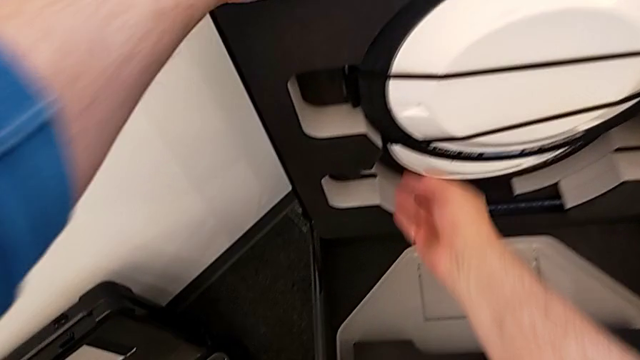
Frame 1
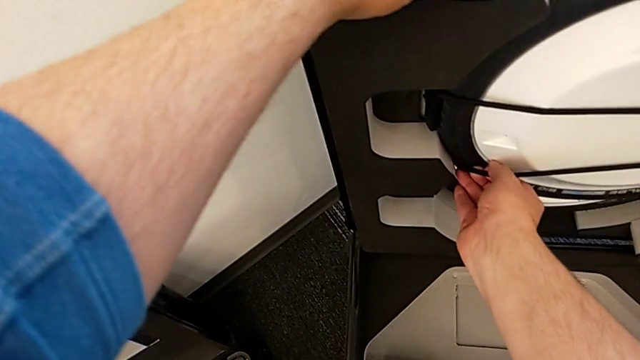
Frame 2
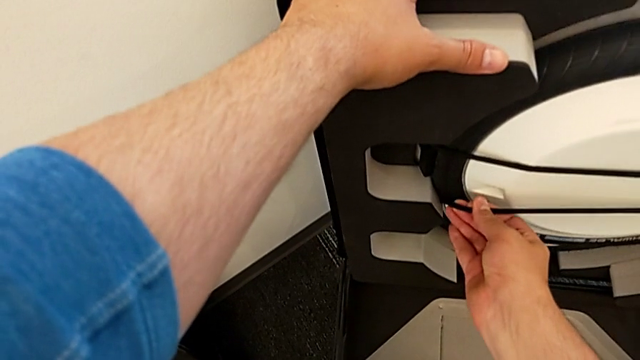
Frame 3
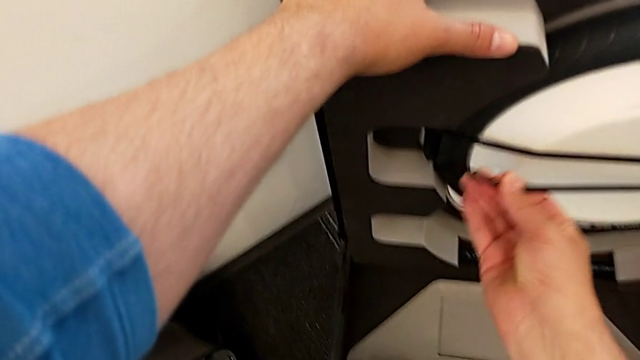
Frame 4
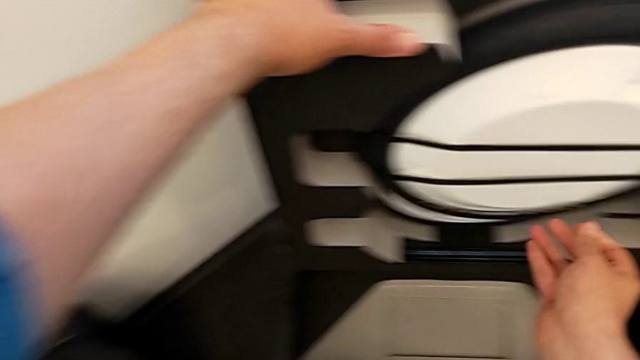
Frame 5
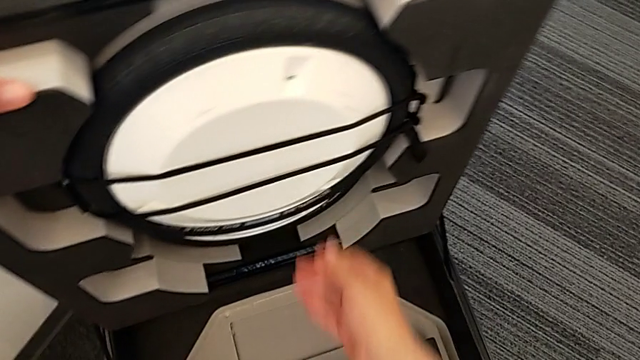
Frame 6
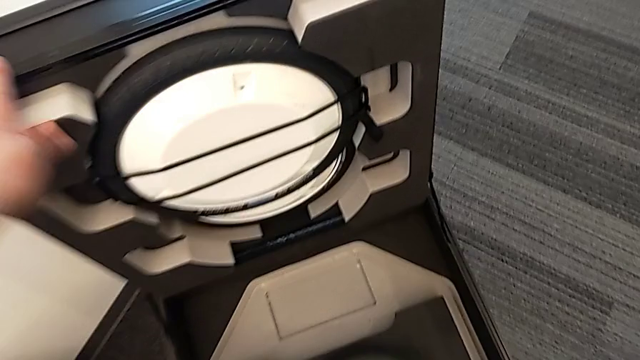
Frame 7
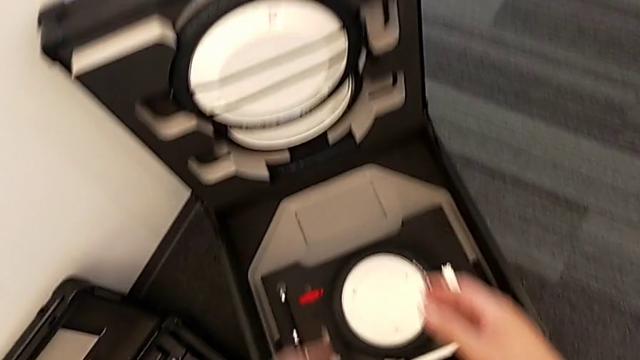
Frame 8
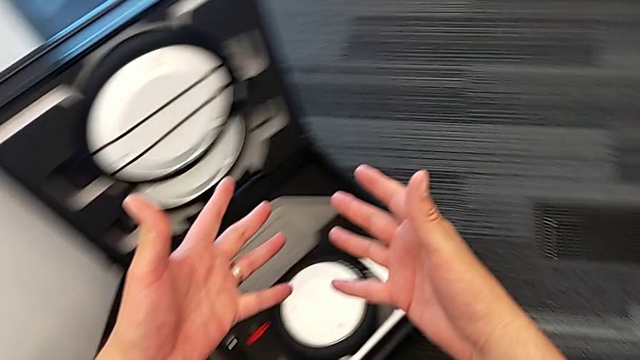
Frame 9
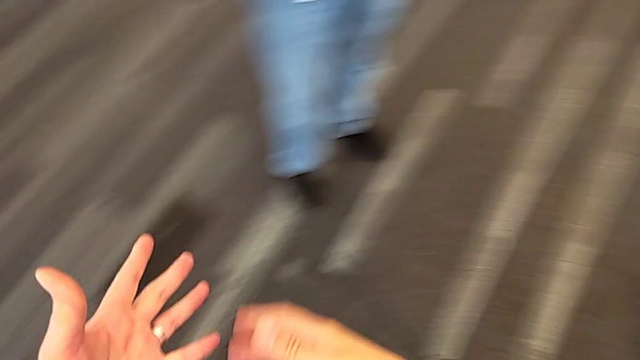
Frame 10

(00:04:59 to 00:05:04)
The camera wearer is detaching the wheels. They assemble the wheel.

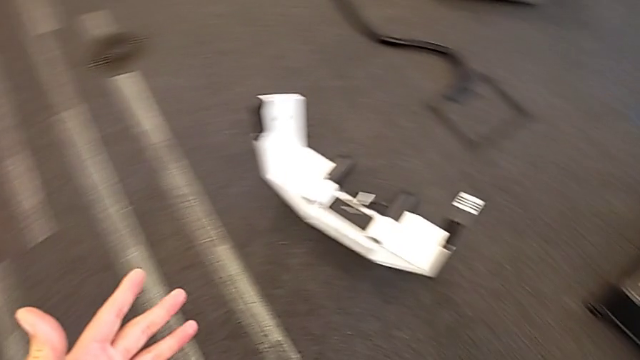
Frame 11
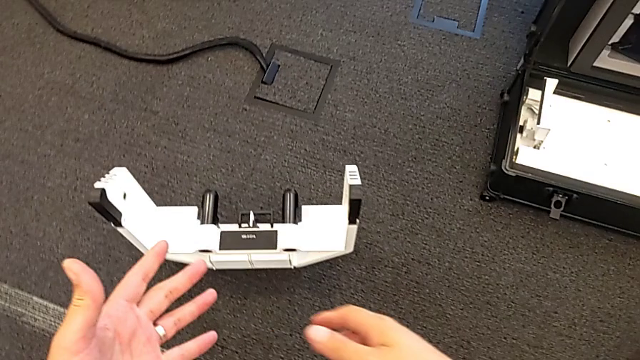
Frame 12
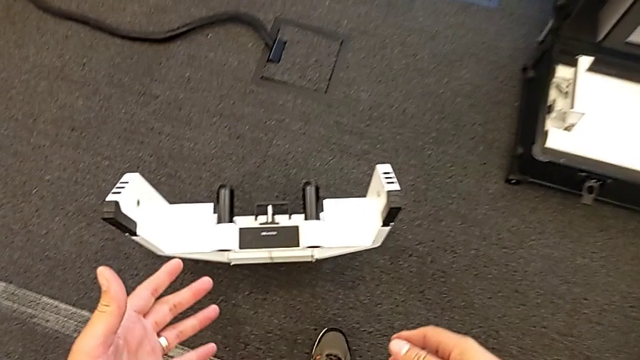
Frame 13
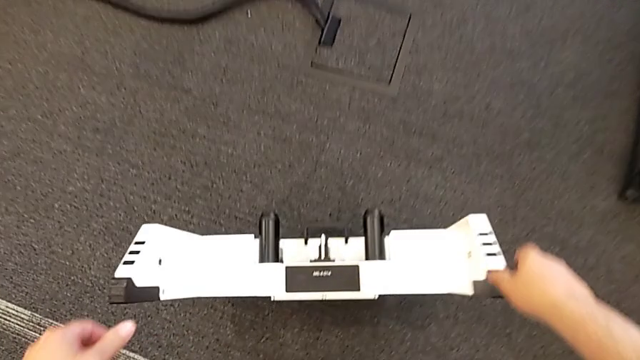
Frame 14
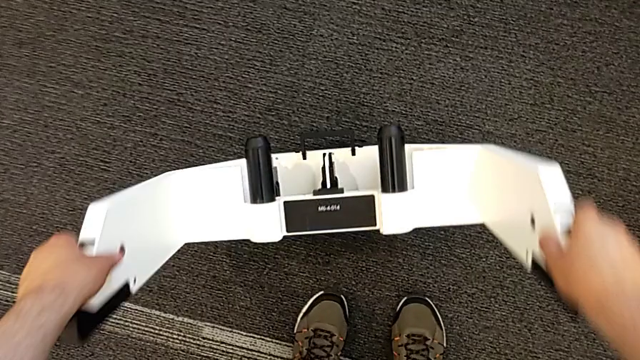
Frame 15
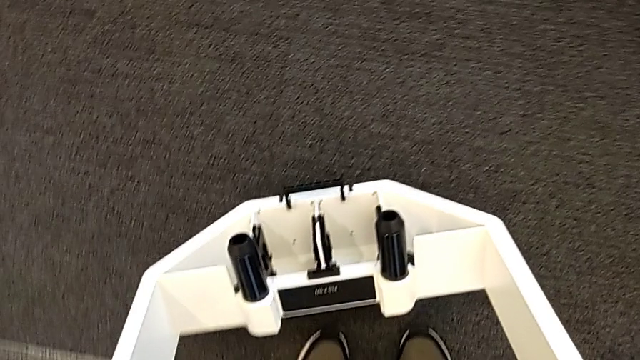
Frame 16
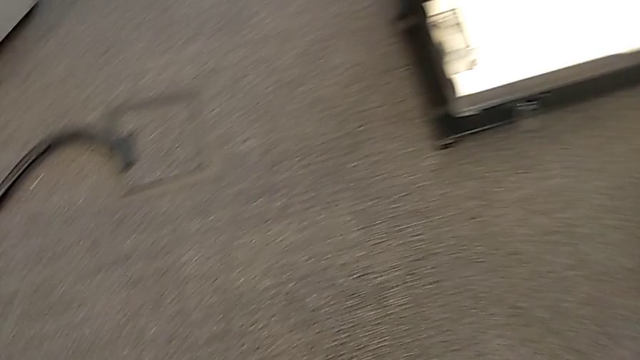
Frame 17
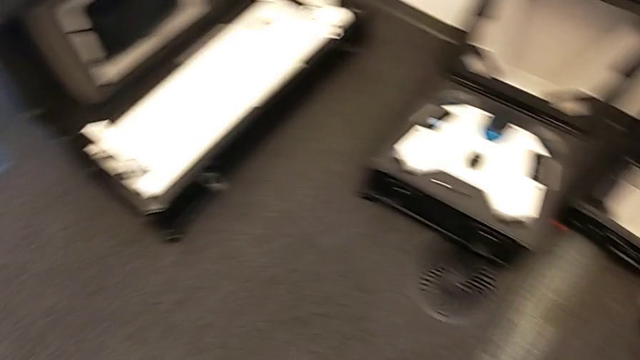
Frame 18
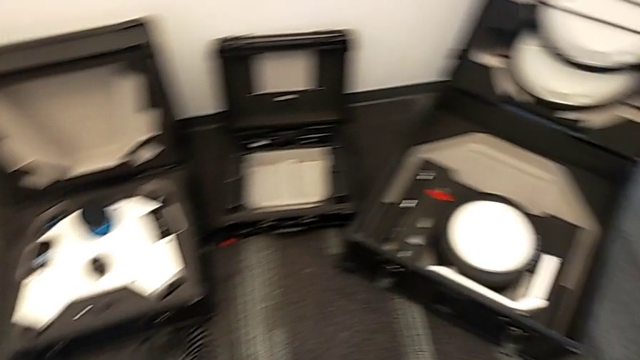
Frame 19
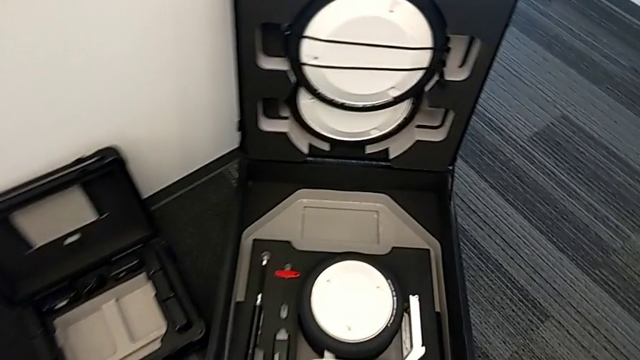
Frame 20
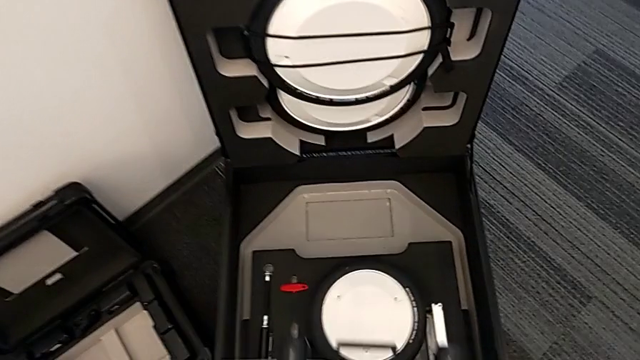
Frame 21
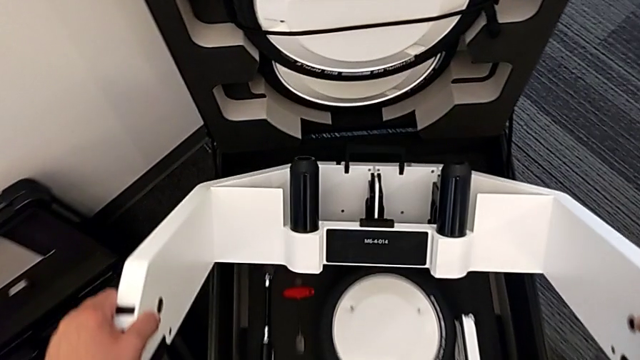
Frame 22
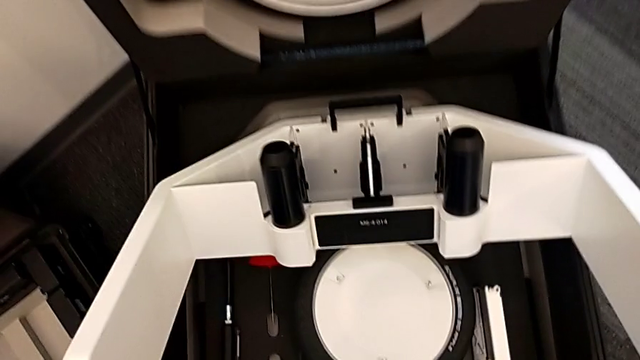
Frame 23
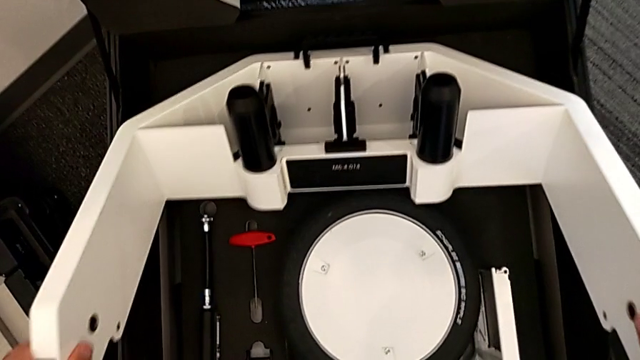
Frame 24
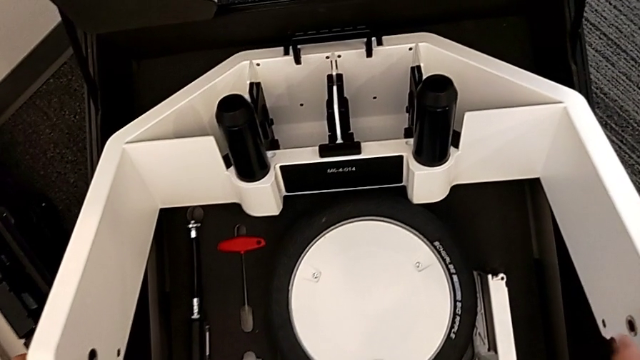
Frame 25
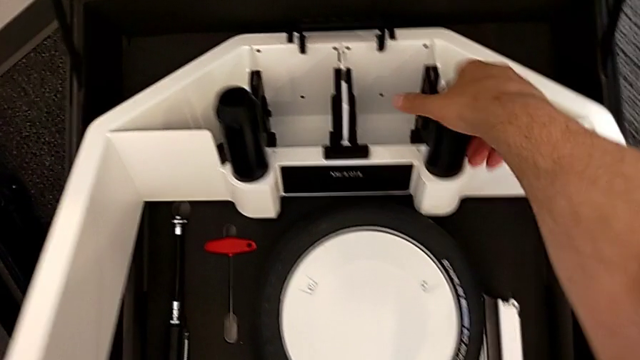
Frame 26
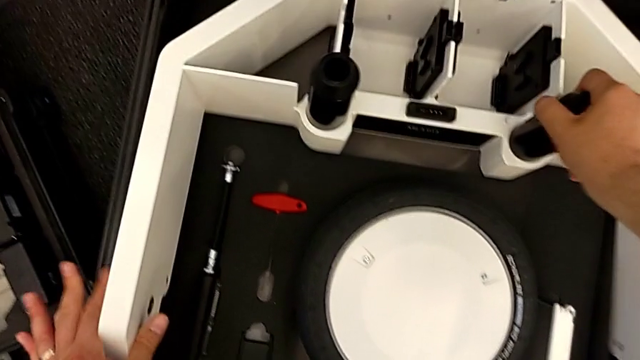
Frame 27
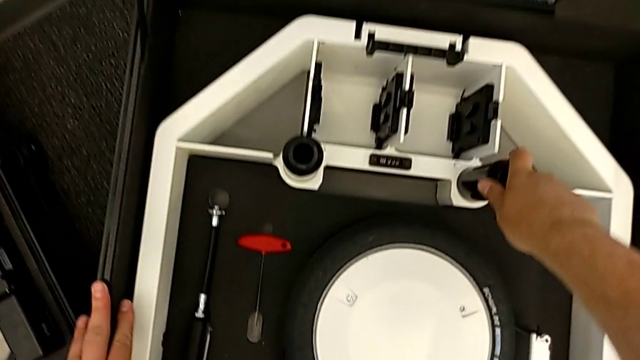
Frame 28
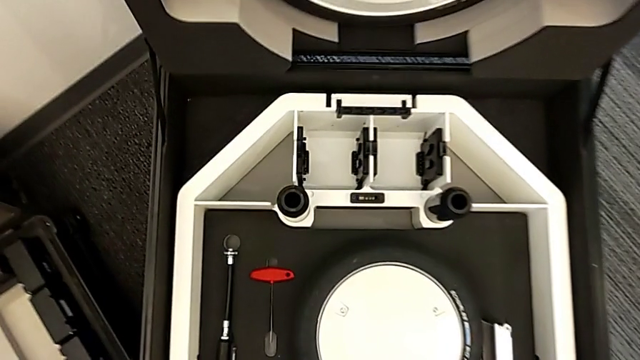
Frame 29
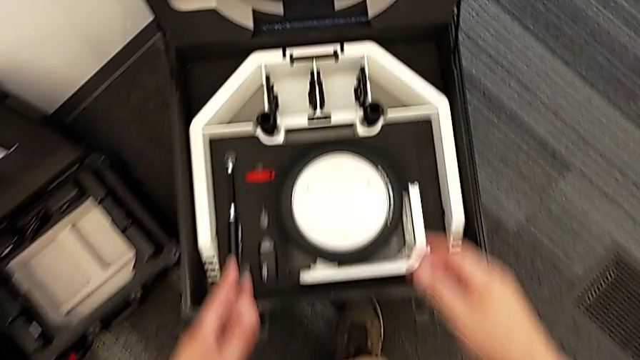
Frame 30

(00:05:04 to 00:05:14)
The camera wearer withdraws the wheel unit. They lift the wheel and place it.
